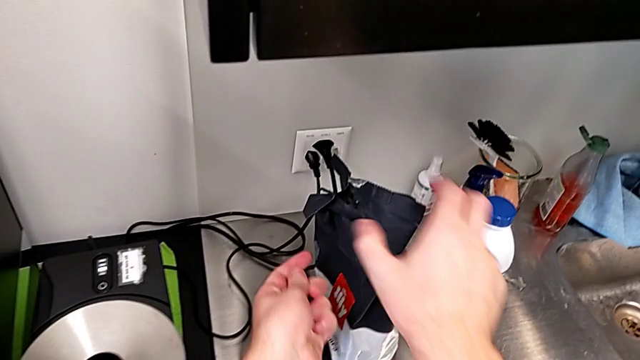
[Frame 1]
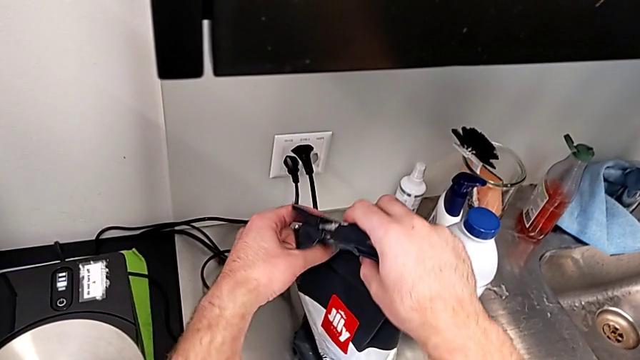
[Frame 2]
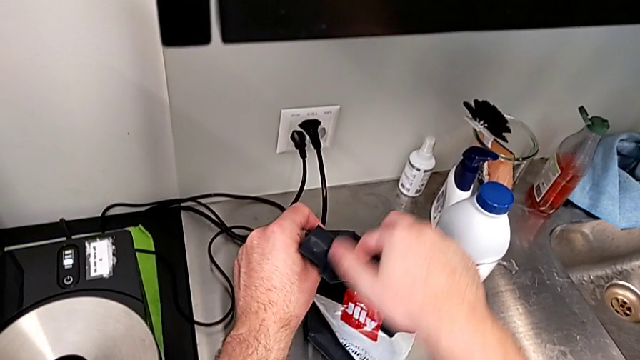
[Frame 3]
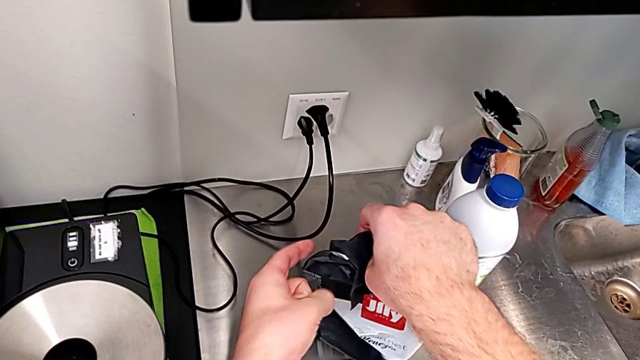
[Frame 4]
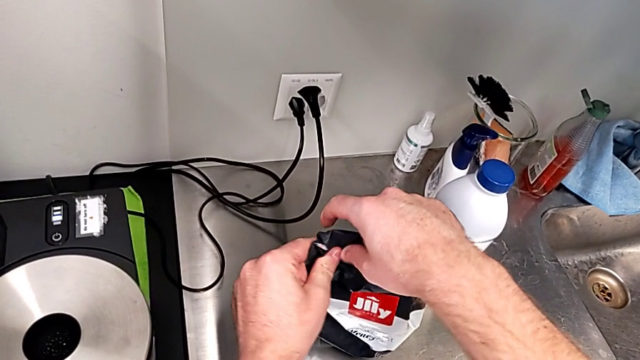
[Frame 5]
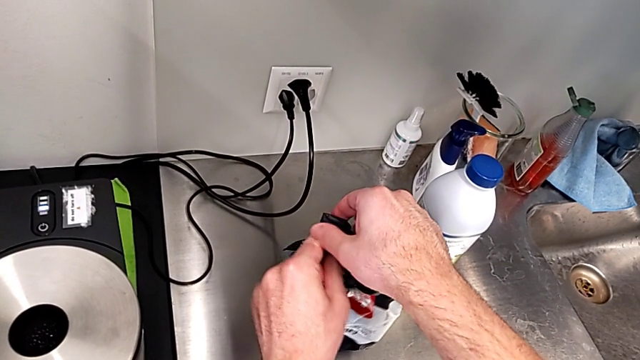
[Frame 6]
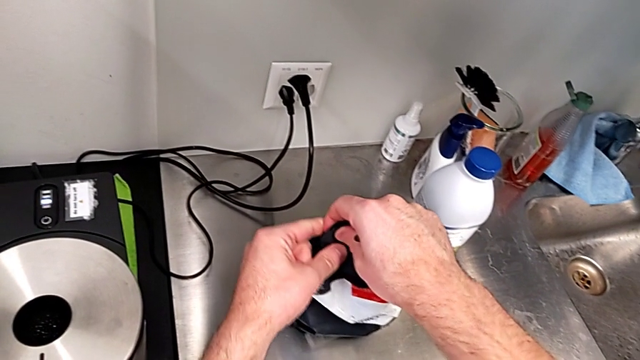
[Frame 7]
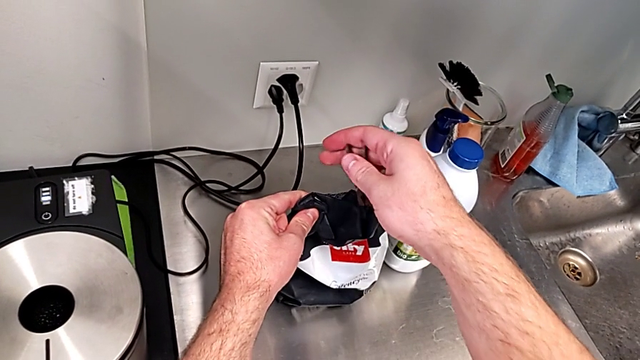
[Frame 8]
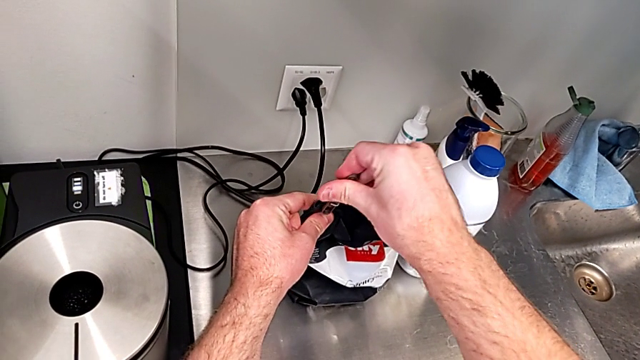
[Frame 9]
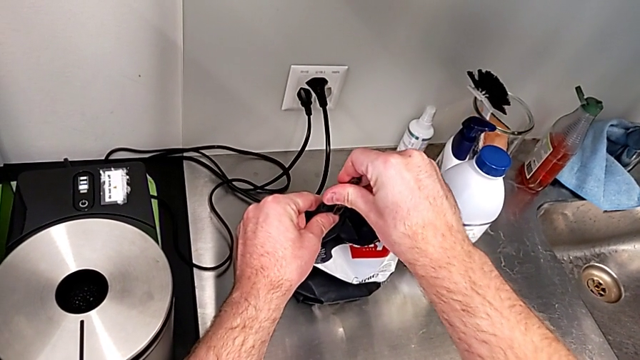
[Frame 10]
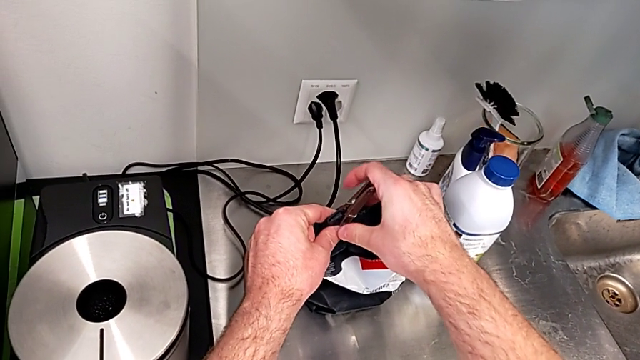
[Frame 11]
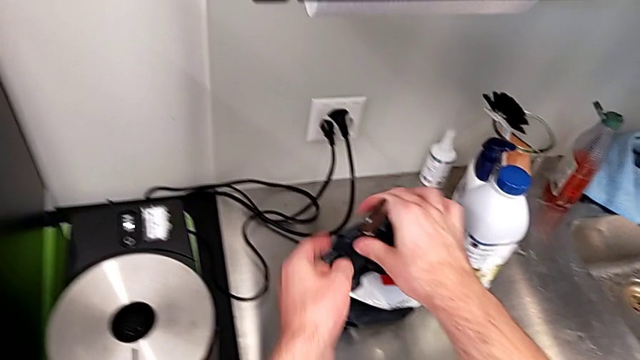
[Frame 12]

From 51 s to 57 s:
The camera wearer is adding coffee beans to the container of the espresso machine. They keep placing the coffee bean bag.

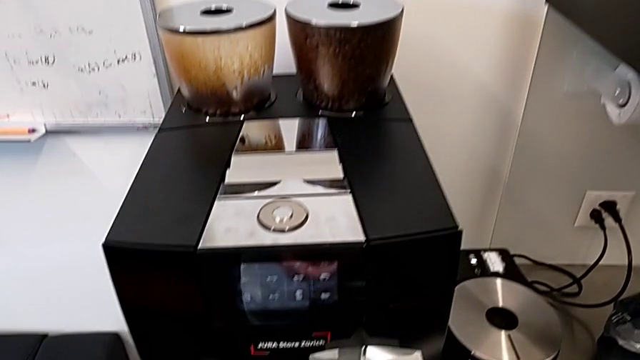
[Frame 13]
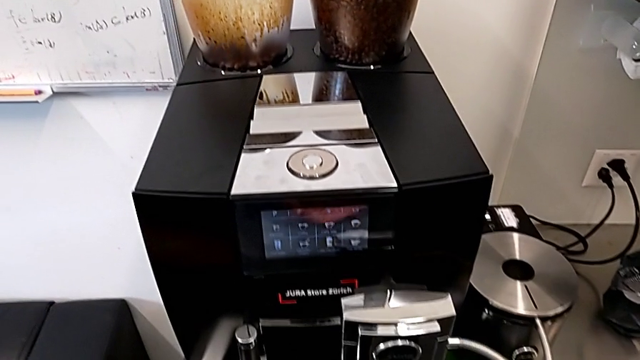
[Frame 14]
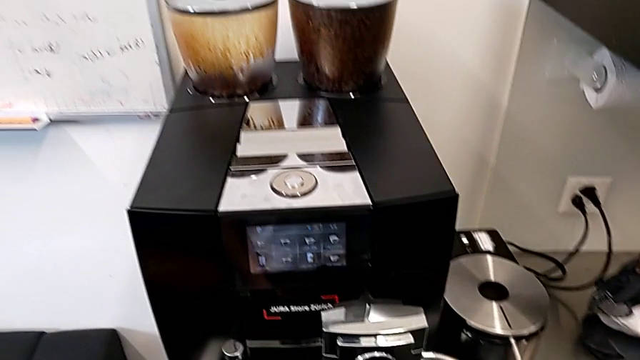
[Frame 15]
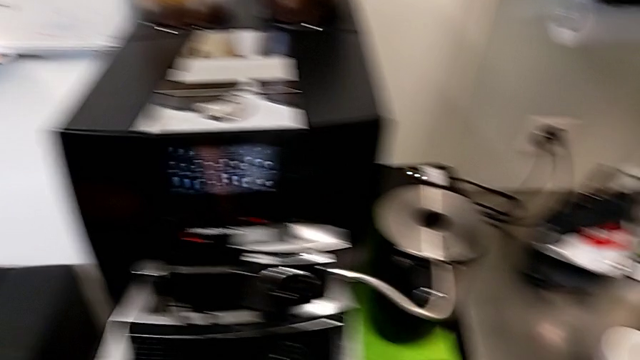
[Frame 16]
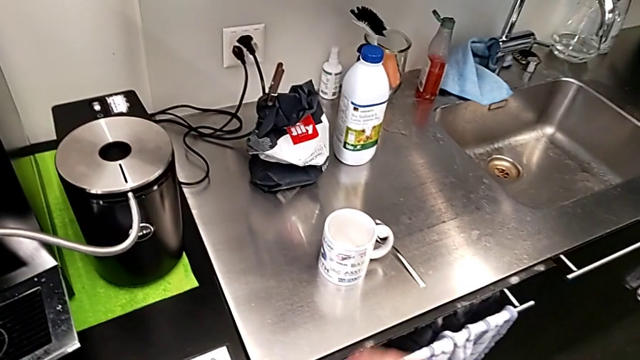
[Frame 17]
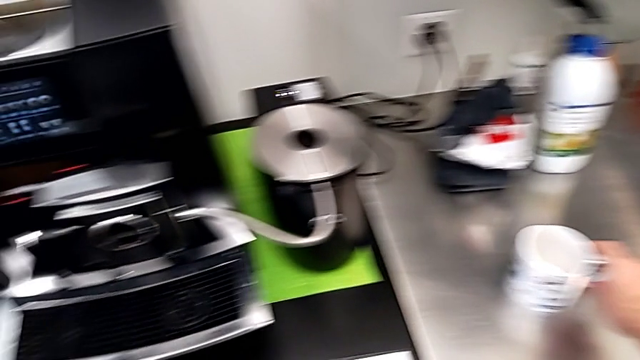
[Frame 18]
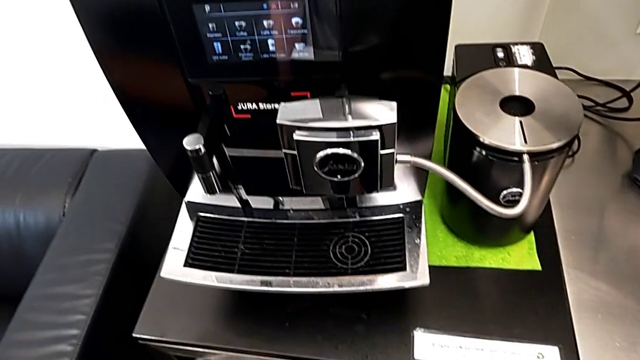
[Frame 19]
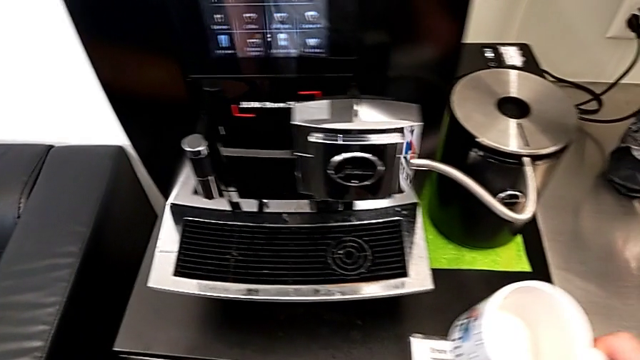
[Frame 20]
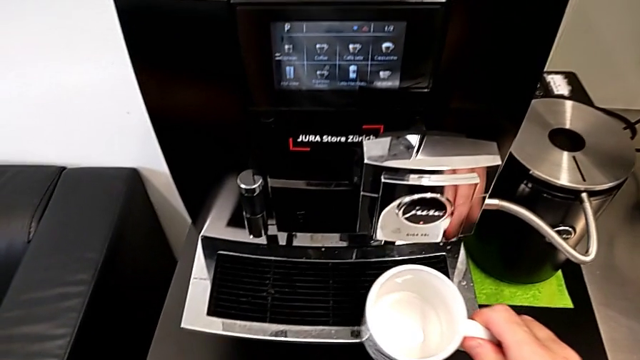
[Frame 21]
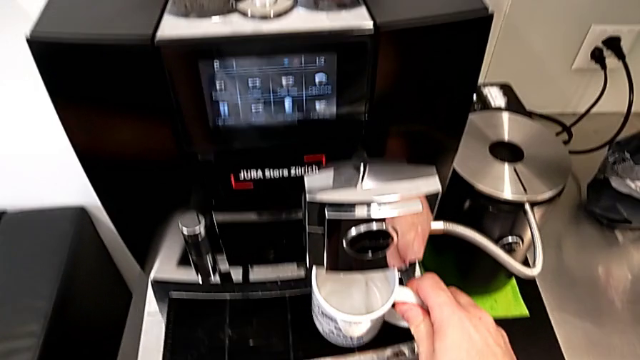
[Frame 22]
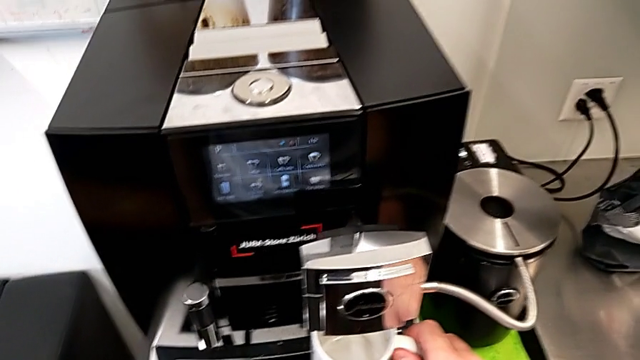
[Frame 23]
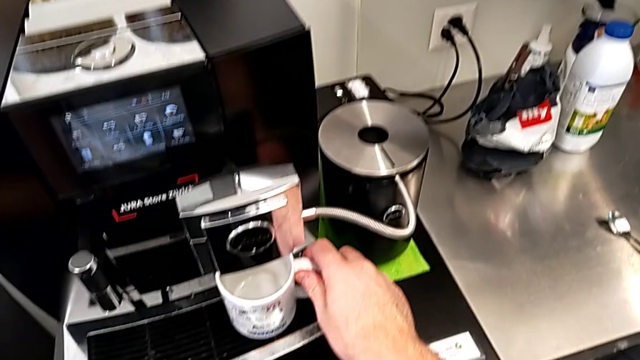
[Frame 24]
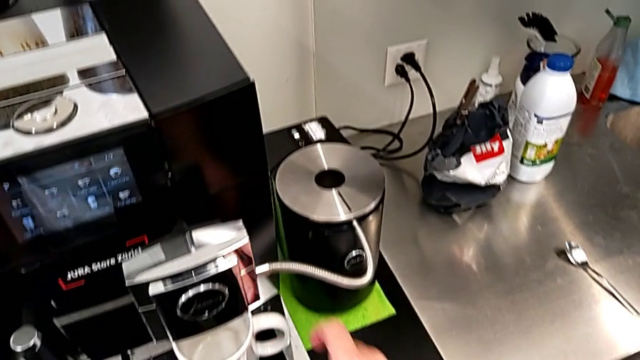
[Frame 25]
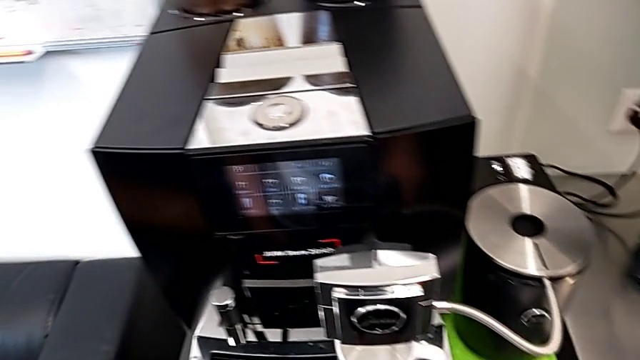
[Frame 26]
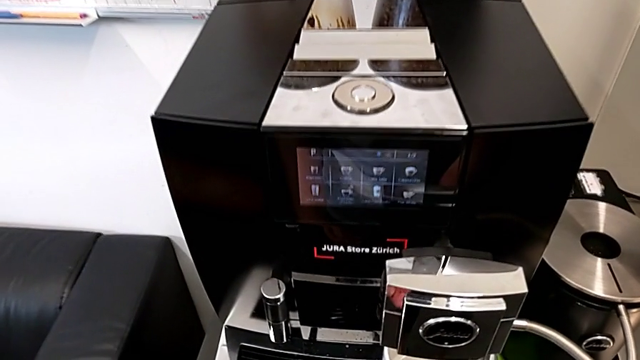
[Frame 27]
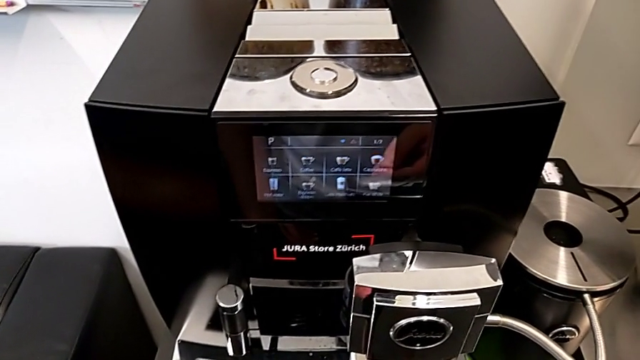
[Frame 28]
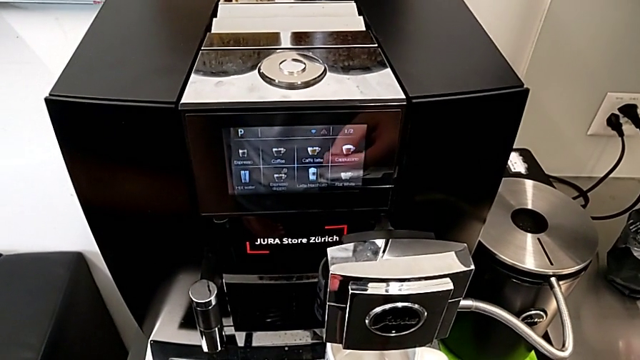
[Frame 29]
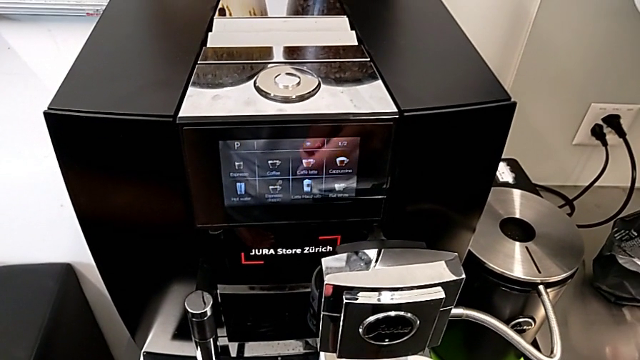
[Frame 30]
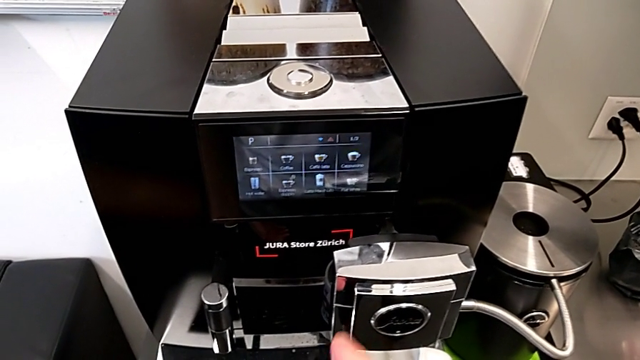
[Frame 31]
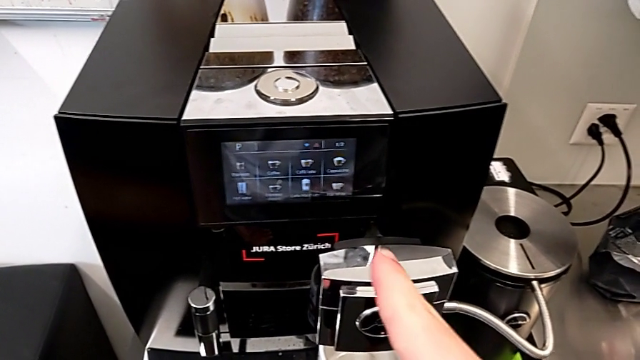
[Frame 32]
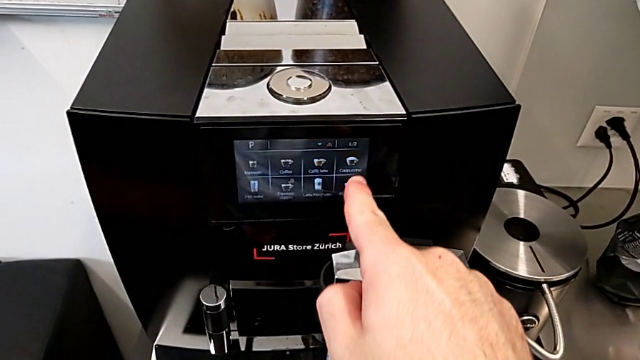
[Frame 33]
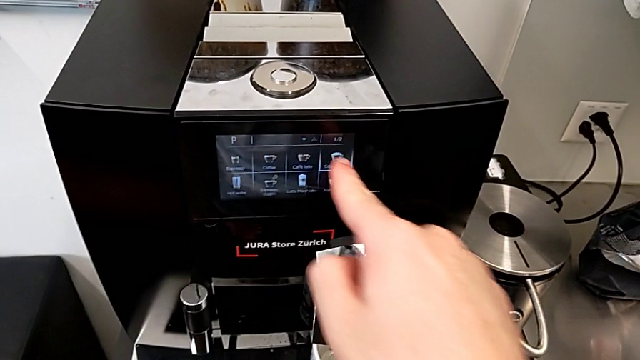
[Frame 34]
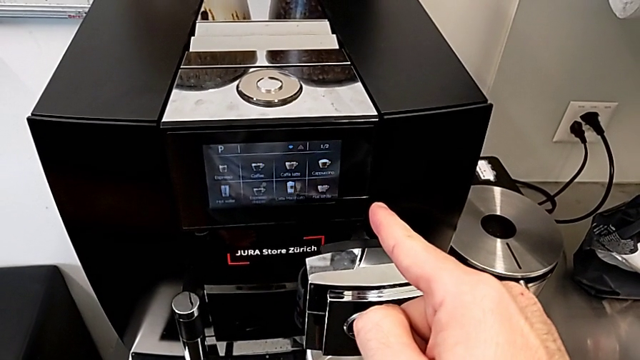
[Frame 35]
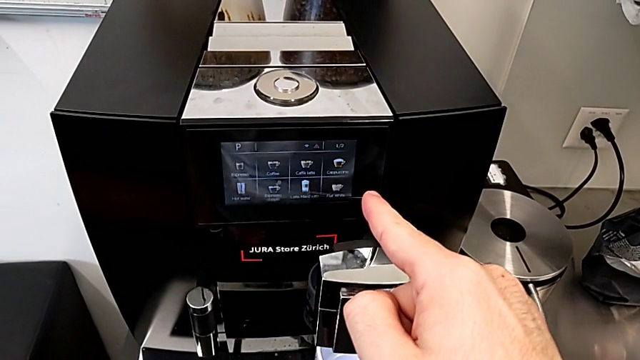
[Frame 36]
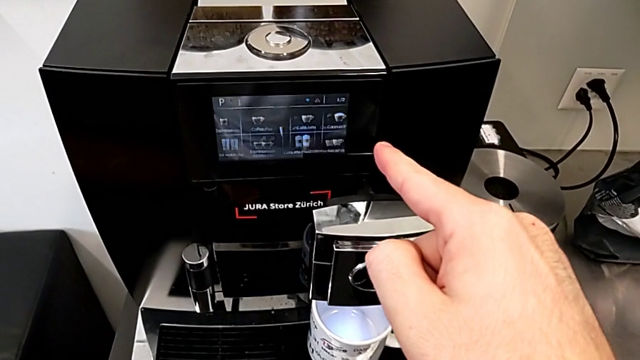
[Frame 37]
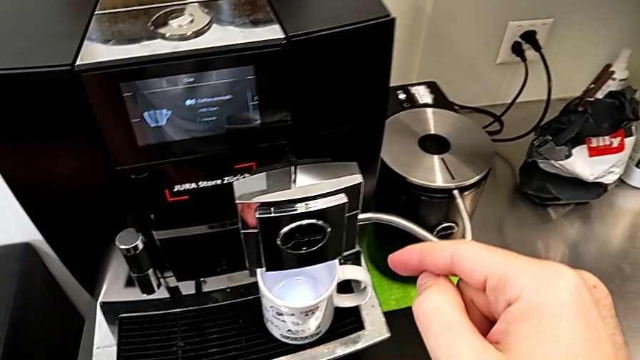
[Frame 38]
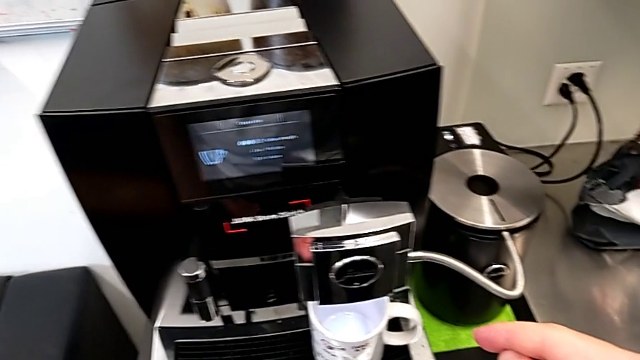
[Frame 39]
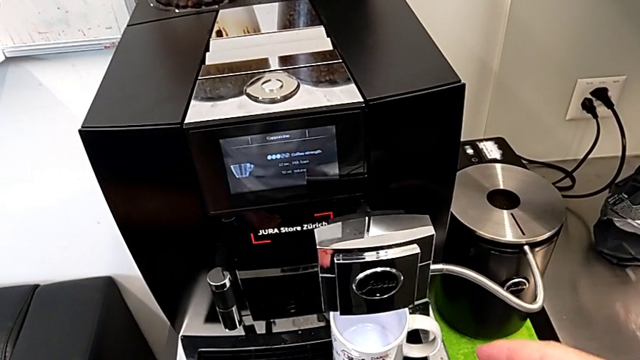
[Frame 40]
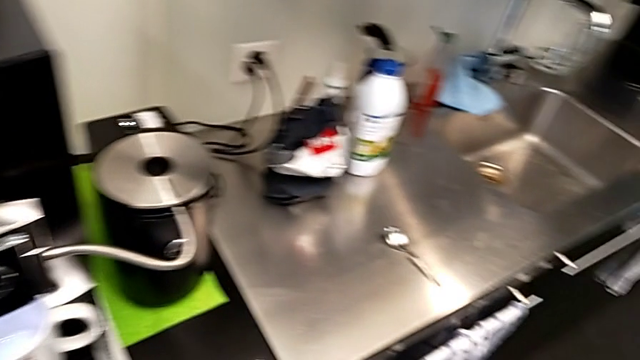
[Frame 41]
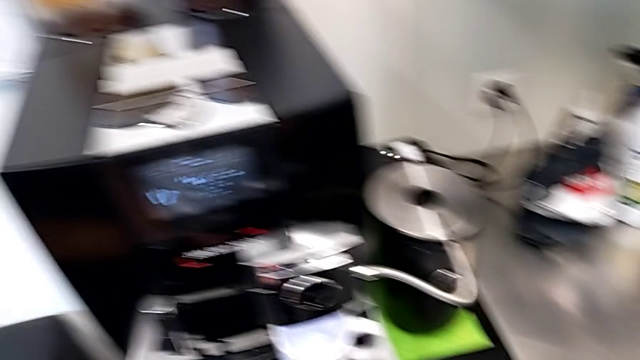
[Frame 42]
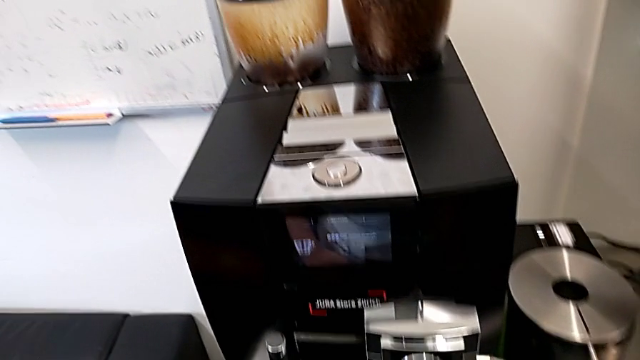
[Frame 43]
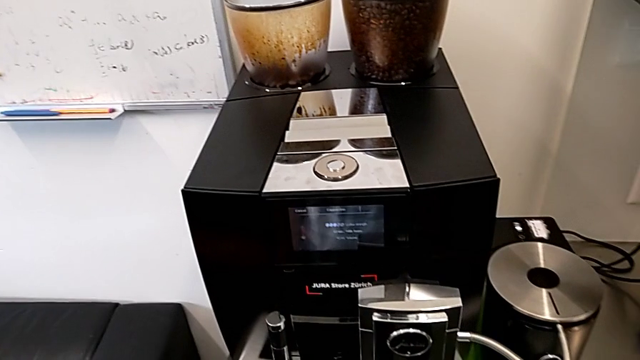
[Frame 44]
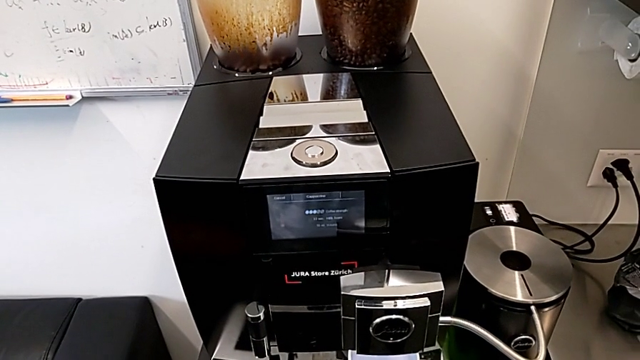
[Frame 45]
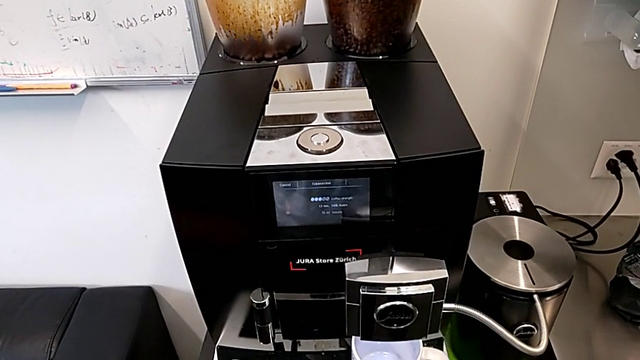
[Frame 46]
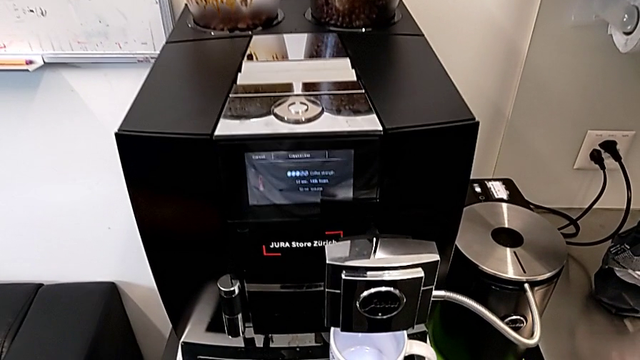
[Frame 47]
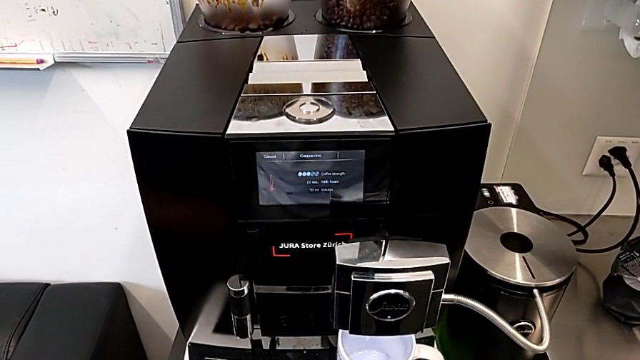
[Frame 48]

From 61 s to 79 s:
The camera wearer is brewing a cup of black coffee. They grab the white cup, place it and click the fourth button.
